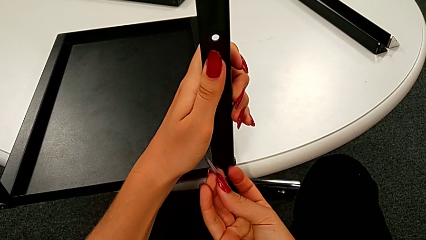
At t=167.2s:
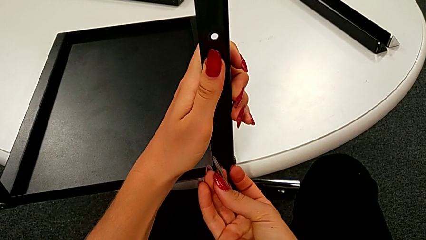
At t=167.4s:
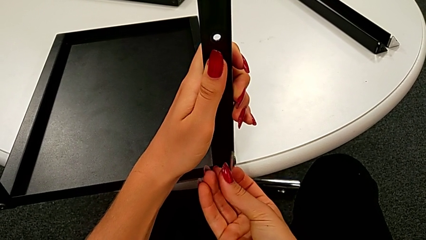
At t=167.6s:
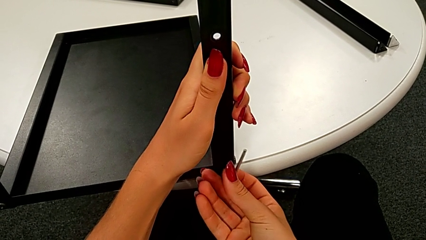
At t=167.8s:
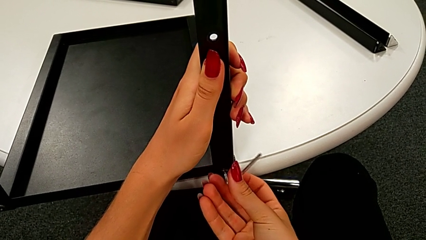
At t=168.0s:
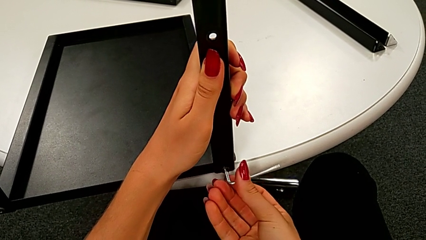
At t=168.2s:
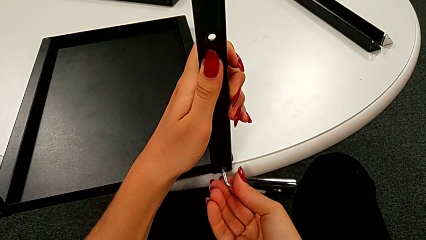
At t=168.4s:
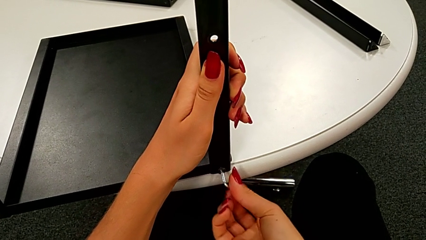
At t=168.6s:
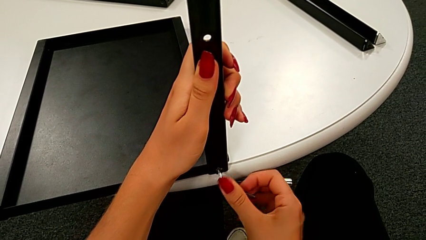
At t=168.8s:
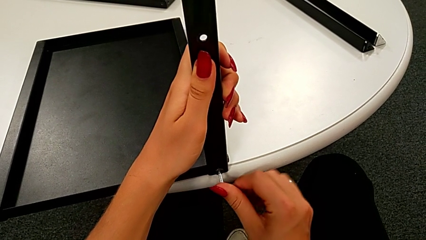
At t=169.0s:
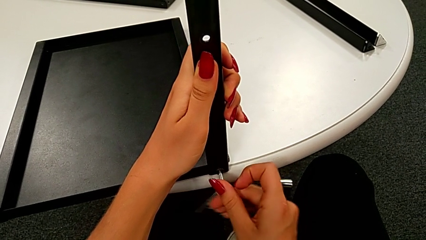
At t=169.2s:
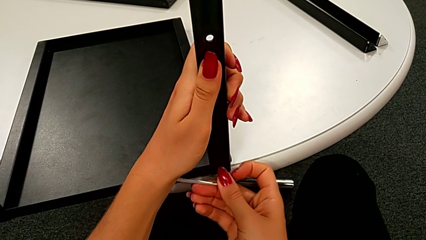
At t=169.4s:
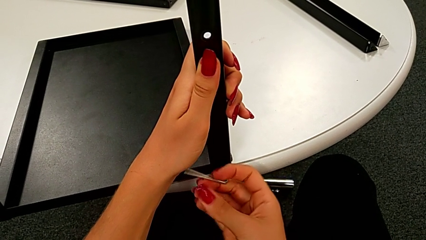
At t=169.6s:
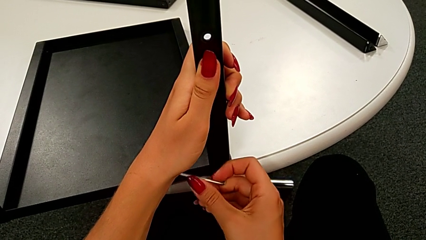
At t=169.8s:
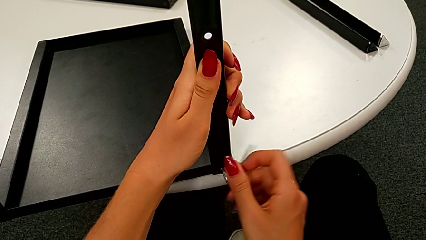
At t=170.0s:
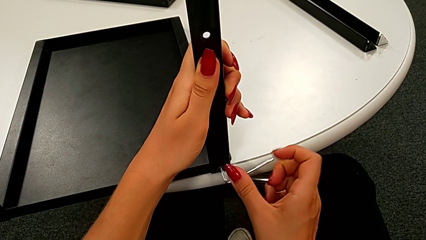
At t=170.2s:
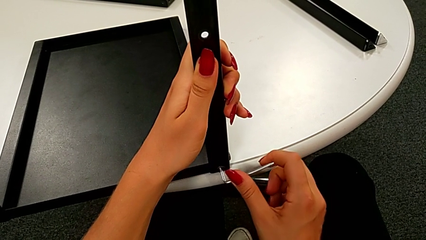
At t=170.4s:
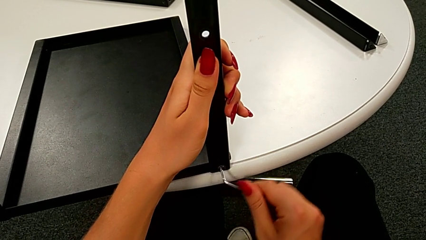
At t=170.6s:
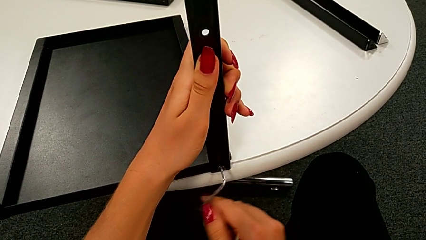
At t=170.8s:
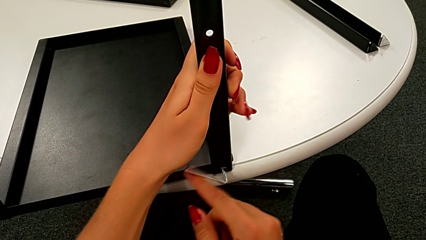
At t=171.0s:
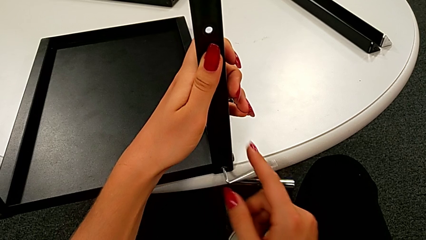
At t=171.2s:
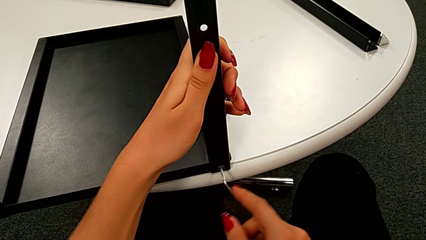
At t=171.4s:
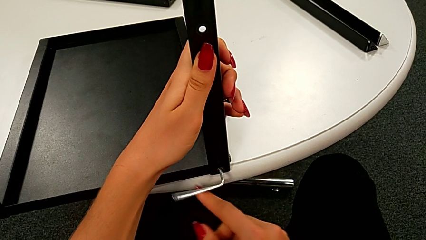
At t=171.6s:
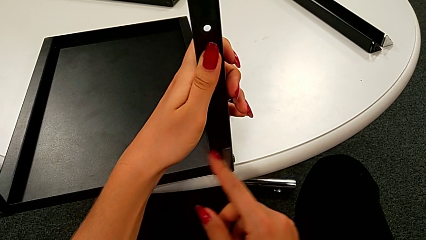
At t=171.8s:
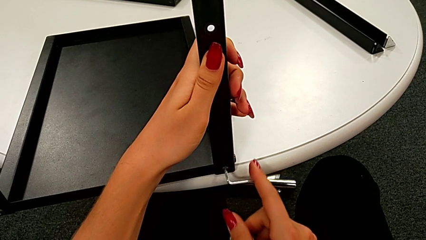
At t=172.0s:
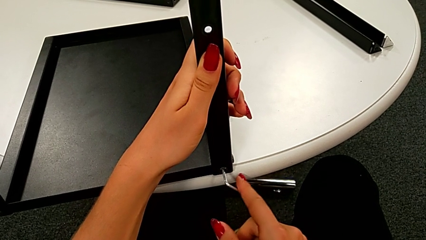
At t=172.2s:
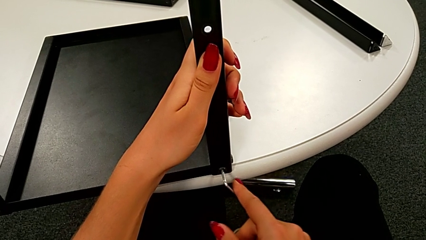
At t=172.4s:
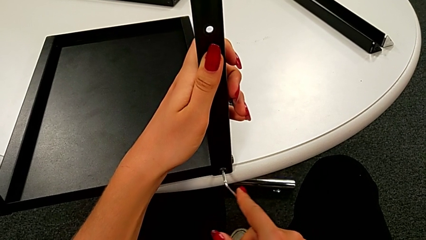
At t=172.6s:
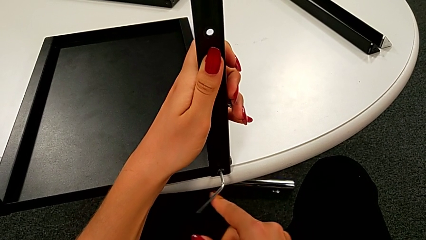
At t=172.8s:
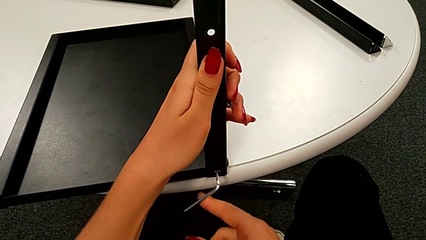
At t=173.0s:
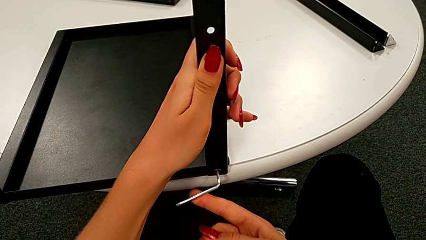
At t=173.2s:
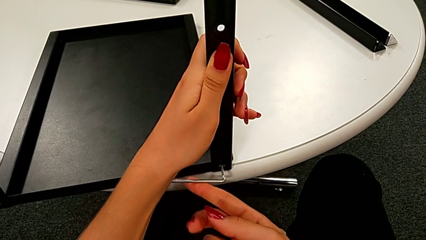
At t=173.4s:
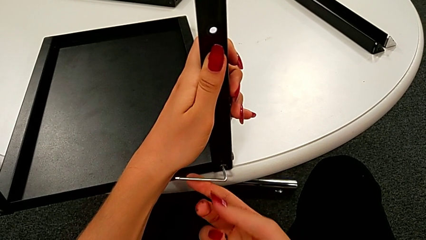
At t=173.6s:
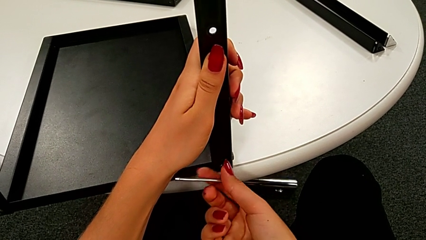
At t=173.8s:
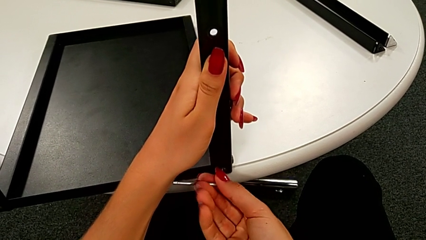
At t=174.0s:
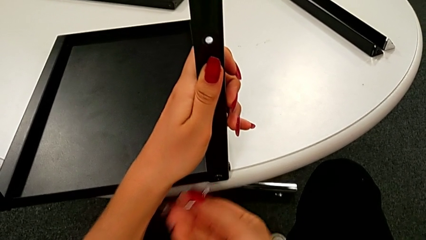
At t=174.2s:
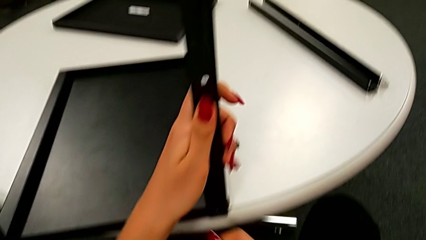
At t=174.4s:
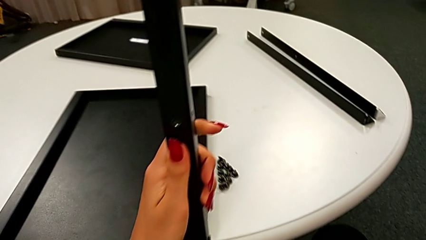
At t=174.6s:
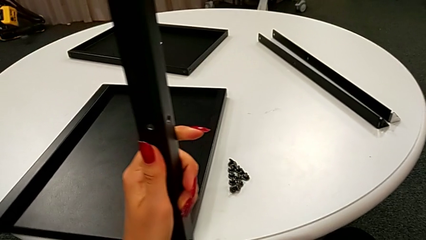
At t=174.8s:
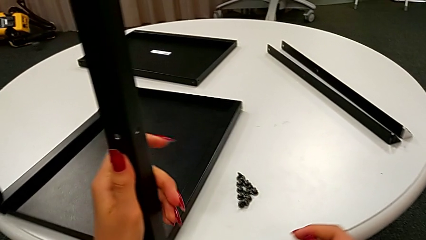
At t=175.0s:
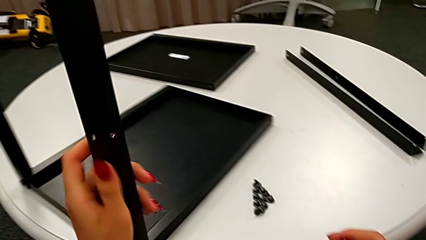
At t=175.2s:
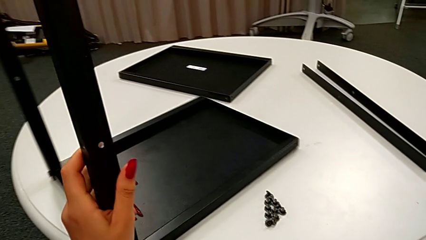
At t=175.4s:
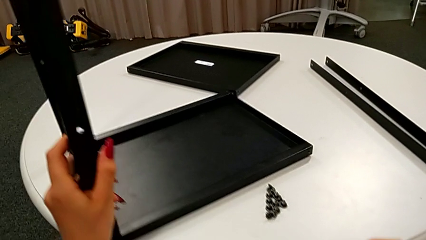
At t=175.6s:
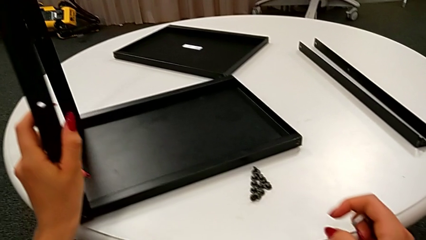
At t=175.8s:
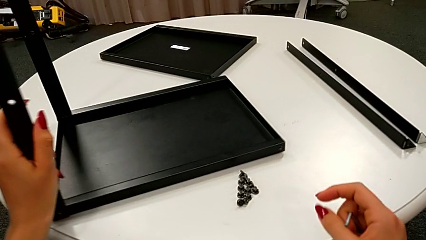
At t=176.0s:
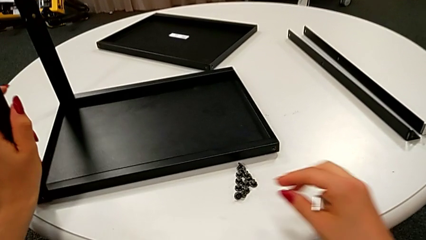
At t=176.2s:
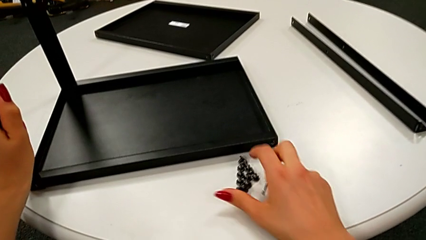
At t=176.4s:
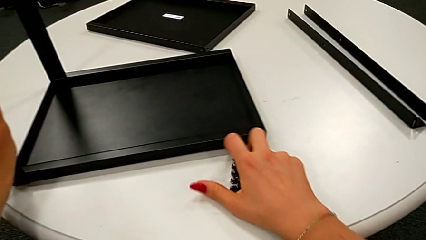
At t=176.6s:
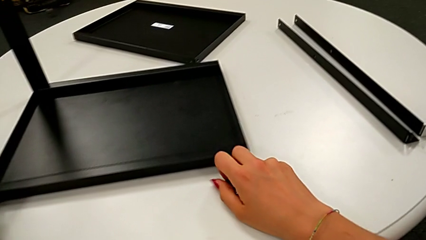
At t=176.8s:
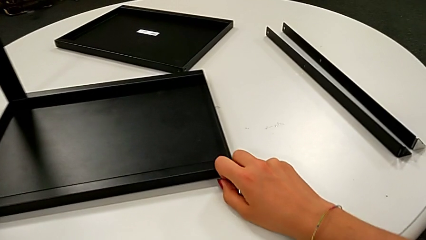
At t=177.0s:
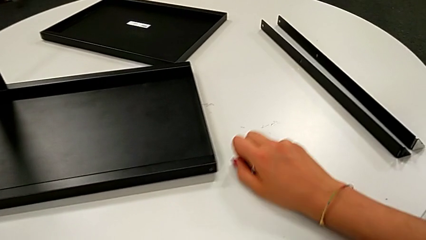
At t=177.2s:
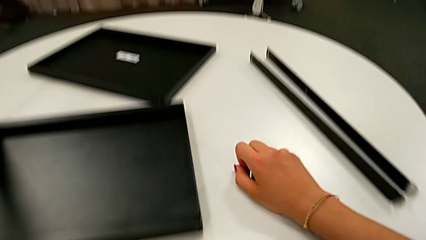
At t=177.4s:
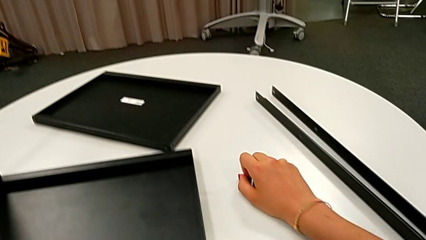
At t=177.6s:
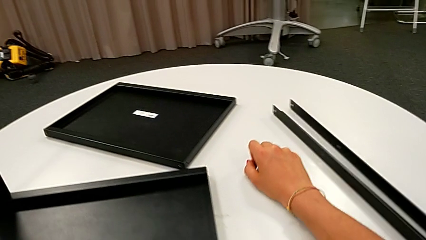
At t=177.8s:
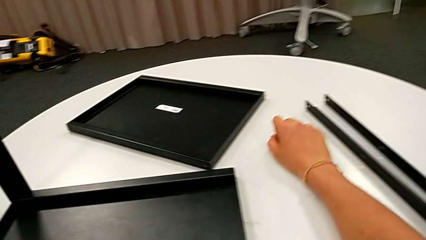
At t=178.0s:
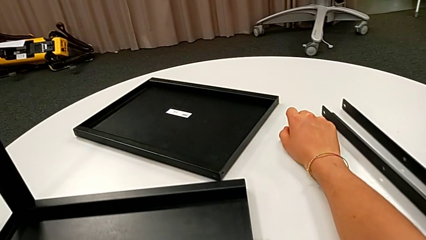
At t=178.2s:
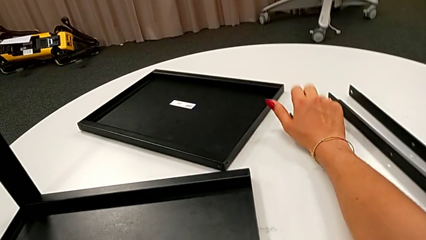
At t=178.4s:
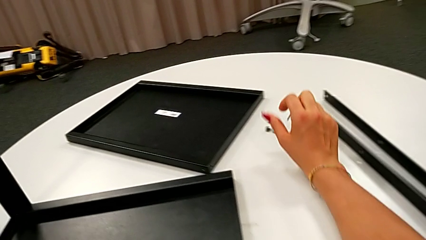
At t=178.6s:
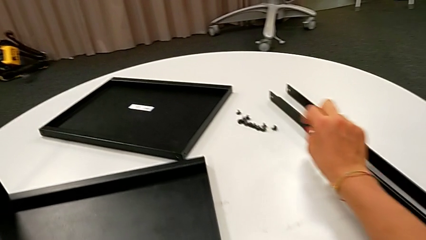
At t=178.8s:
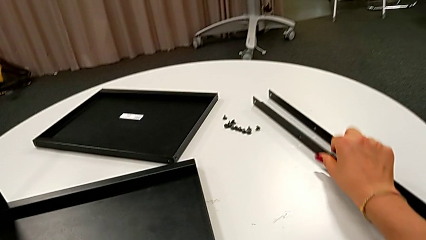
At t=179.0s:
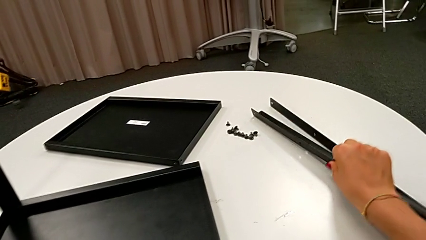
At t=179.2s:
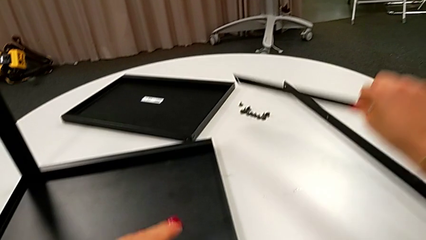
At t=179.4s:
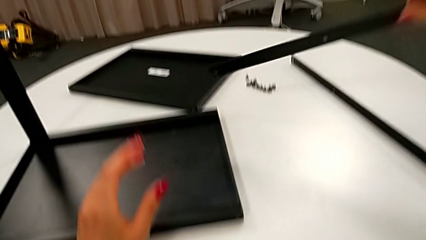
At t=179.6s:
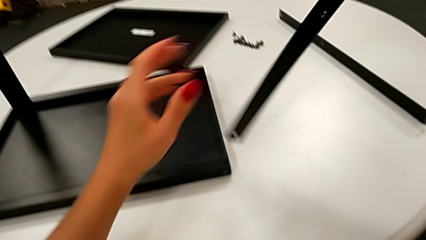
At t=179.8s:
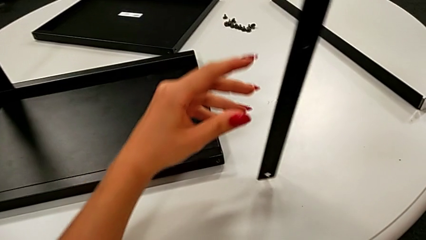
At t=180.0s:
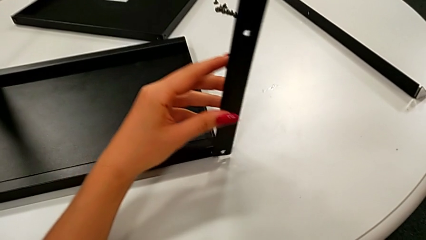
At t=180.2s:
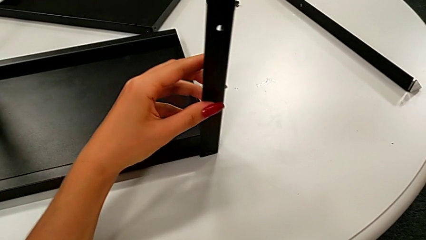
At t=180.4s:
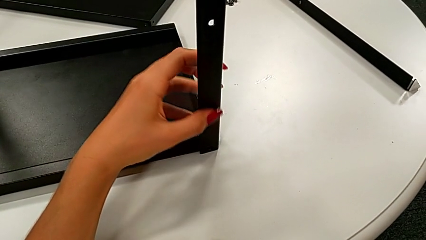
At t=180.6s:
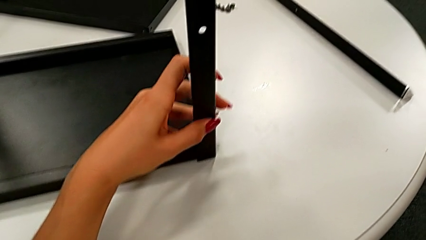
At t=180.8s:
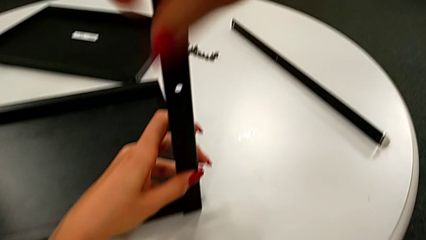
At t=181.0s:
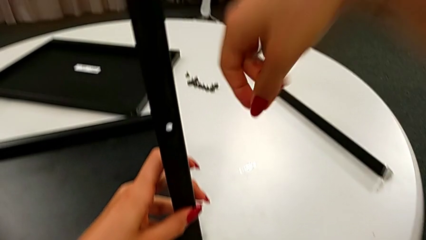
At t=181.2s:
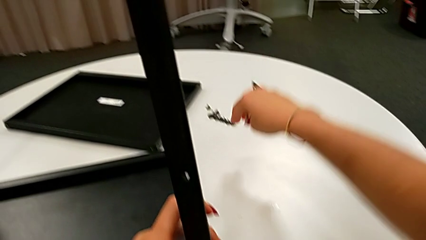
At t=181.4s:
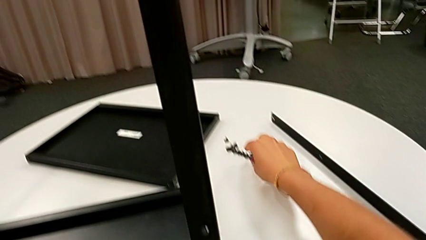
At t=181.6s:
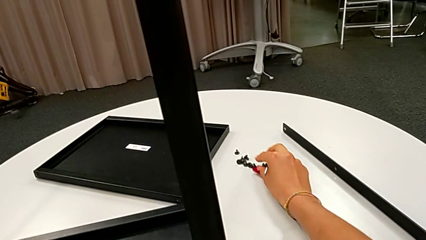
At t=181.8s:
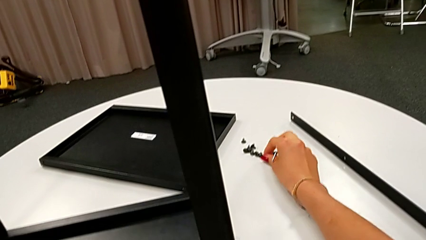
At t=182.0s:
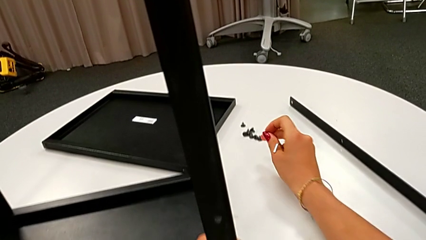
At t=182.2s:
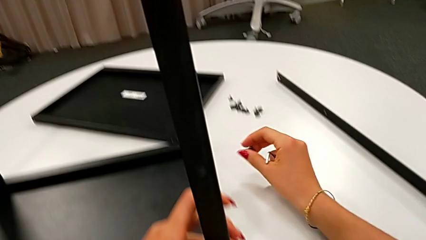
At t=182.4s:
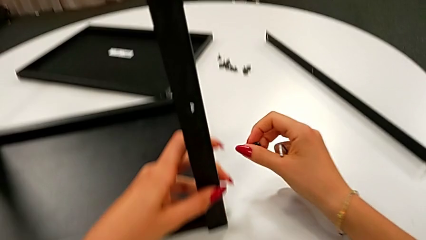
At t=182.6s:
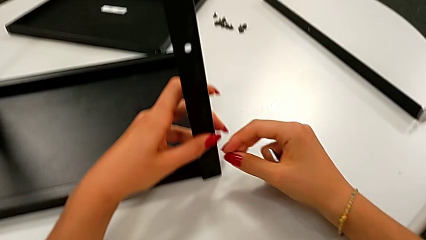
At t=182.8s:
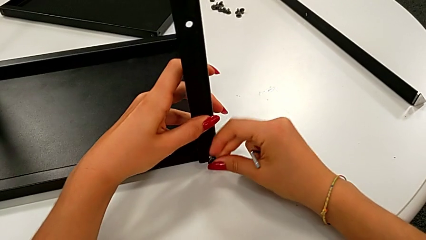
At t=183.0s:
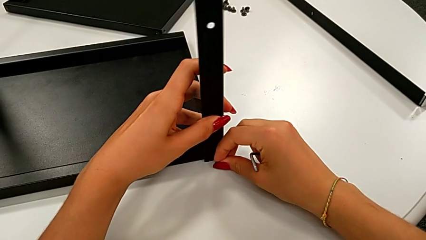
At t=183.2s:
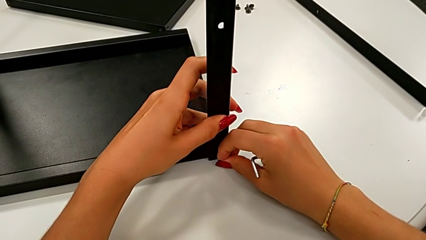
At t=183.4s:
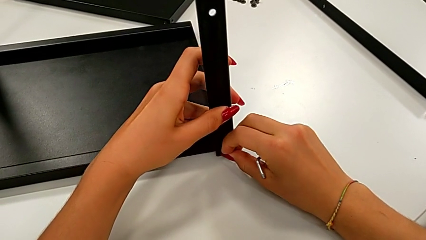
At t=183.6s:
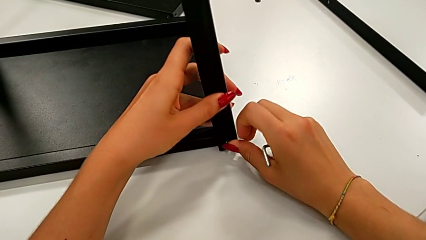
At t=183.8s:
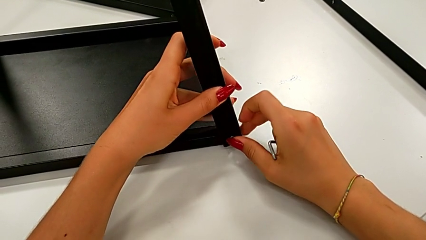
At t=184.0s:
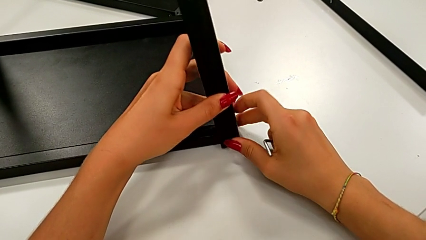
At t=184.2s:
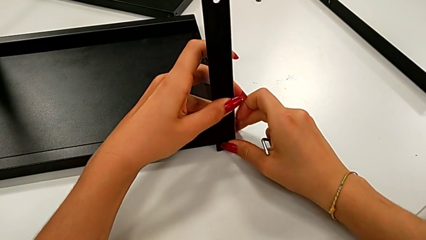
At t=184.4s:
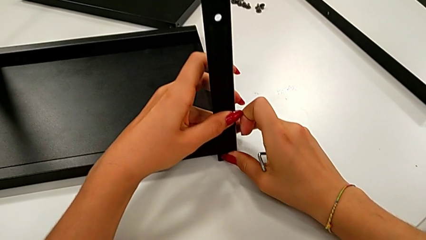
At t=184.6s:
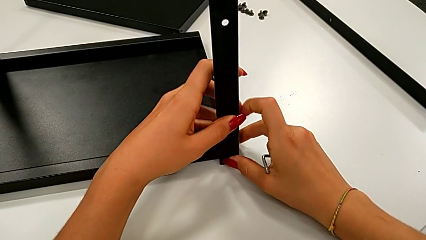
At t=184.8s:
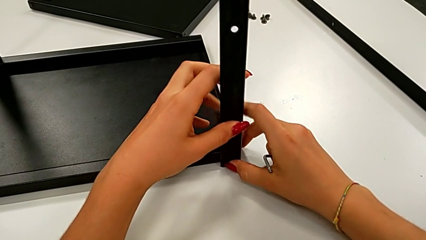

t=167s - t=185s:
The camera wearer is assembling the leg of the top tray. They keep screwing the fourth hex socket head, withdraw the Allen wrench, rotate the nightstand, slide the leg, grab it, align the third leg, grab the hex socket head and insert it.
